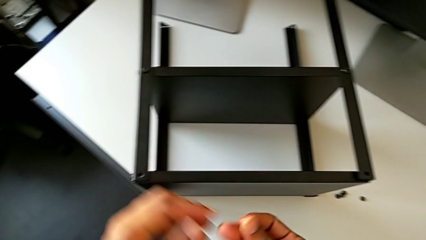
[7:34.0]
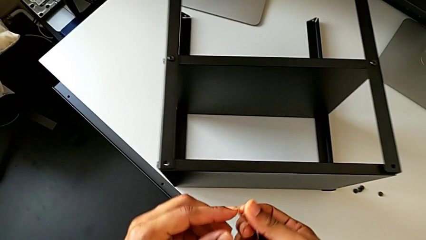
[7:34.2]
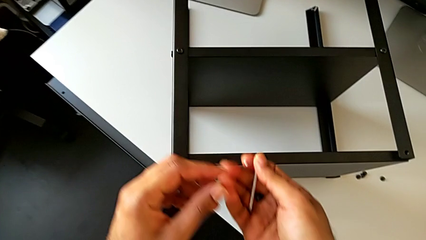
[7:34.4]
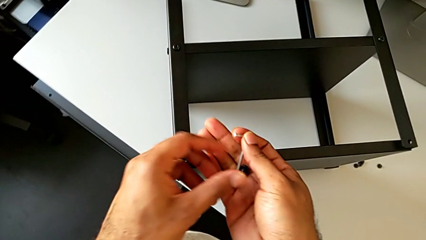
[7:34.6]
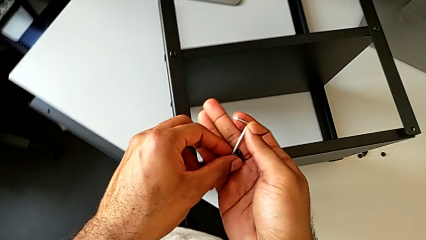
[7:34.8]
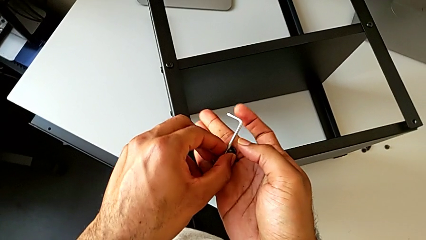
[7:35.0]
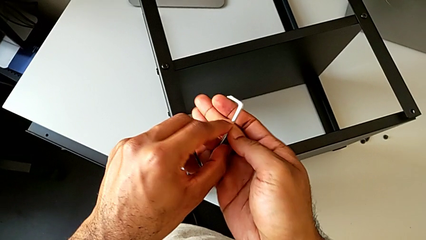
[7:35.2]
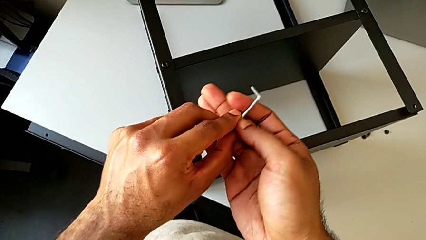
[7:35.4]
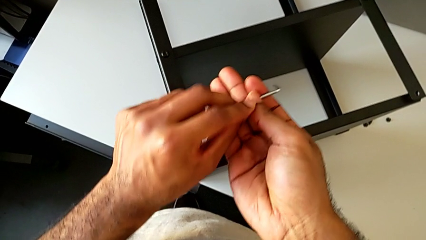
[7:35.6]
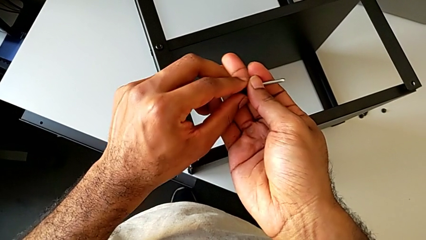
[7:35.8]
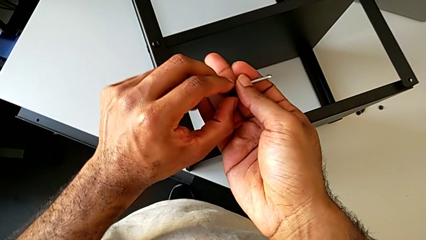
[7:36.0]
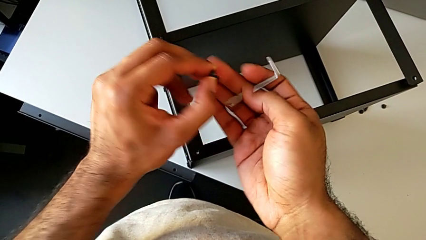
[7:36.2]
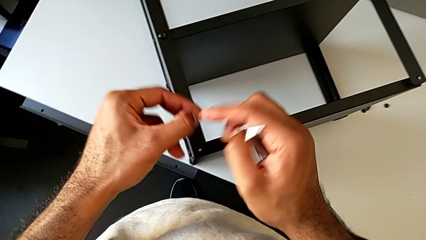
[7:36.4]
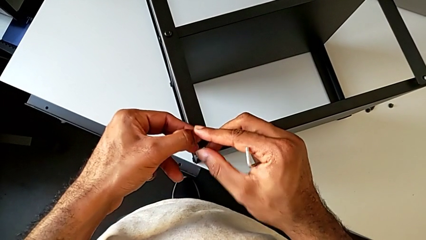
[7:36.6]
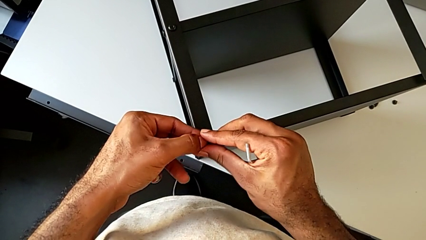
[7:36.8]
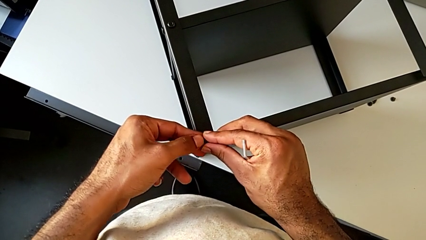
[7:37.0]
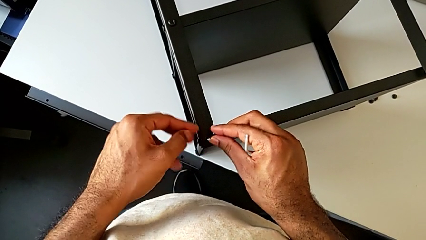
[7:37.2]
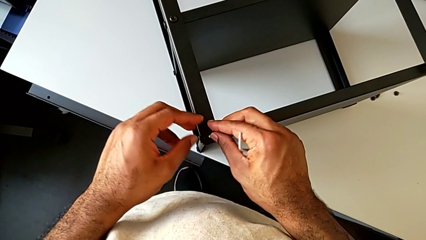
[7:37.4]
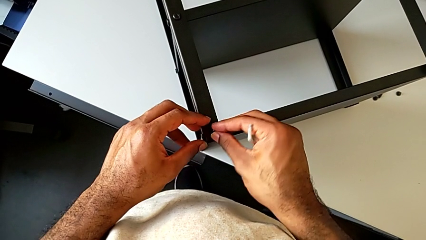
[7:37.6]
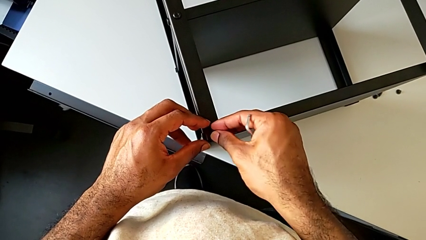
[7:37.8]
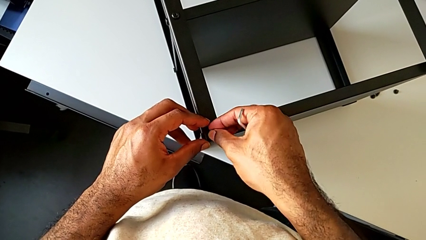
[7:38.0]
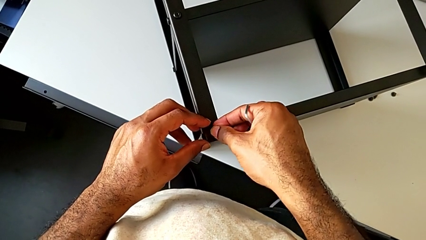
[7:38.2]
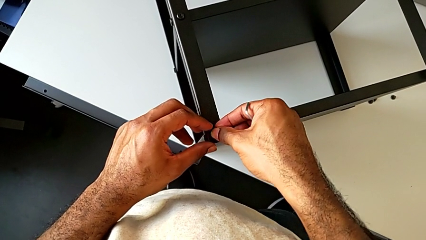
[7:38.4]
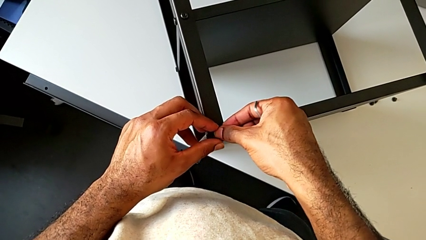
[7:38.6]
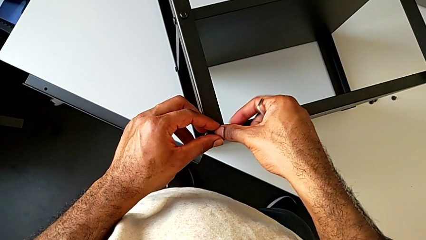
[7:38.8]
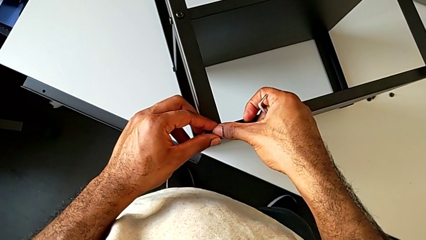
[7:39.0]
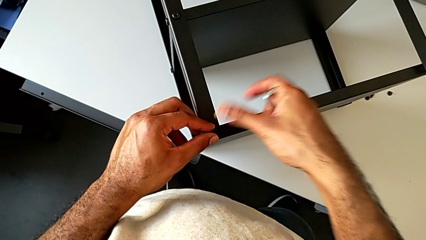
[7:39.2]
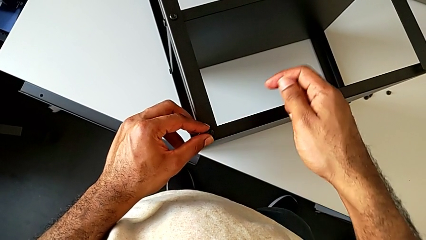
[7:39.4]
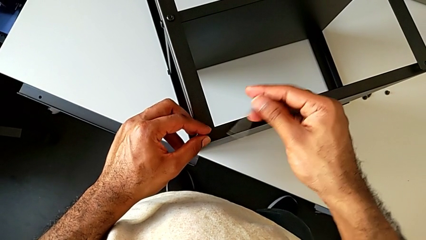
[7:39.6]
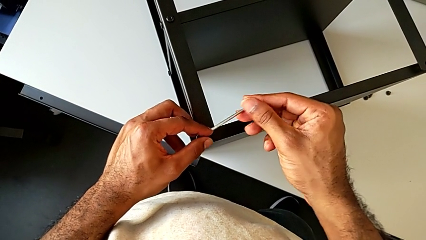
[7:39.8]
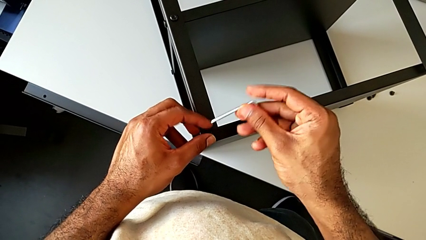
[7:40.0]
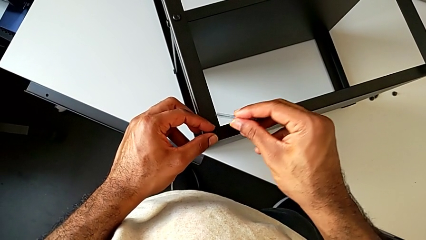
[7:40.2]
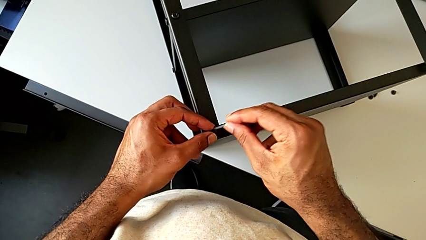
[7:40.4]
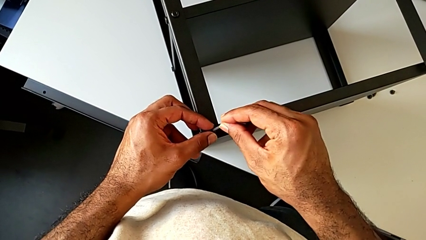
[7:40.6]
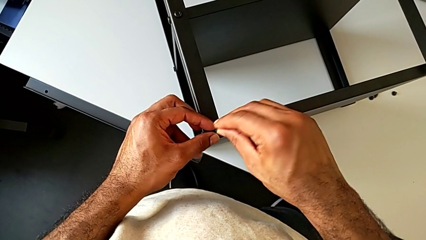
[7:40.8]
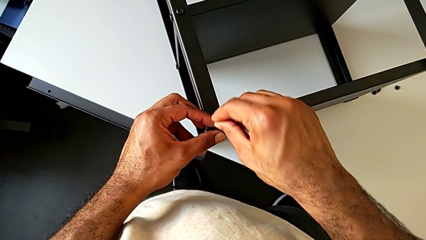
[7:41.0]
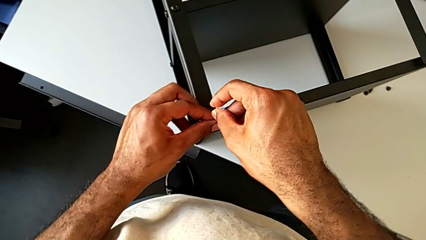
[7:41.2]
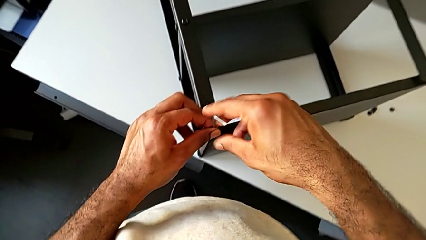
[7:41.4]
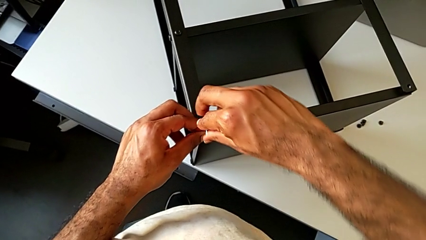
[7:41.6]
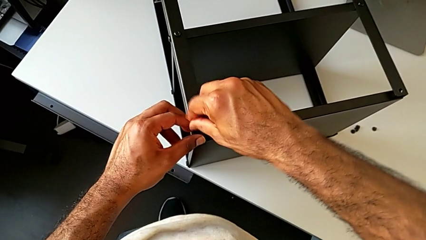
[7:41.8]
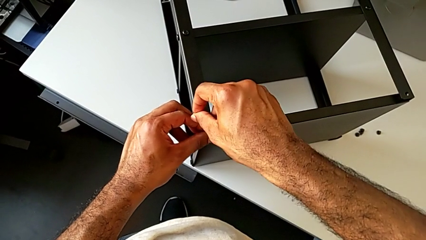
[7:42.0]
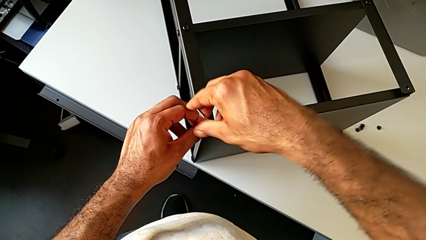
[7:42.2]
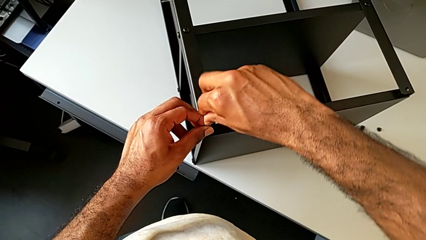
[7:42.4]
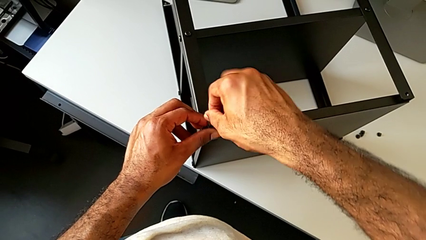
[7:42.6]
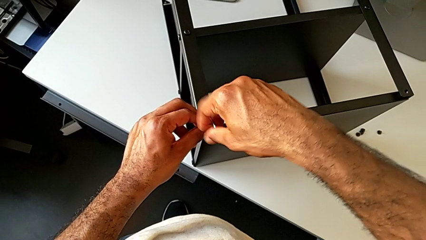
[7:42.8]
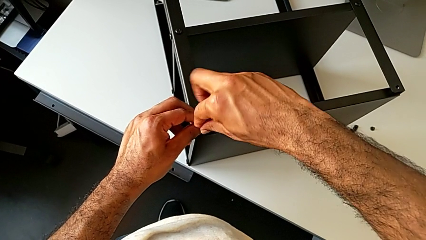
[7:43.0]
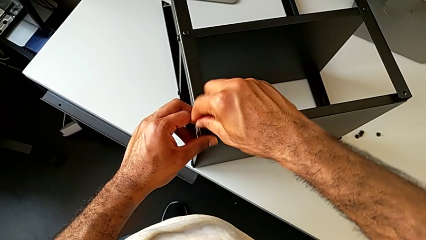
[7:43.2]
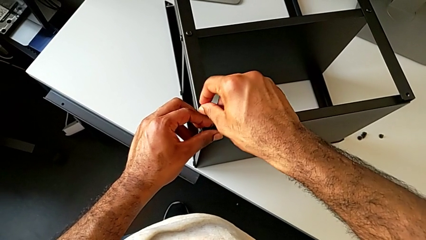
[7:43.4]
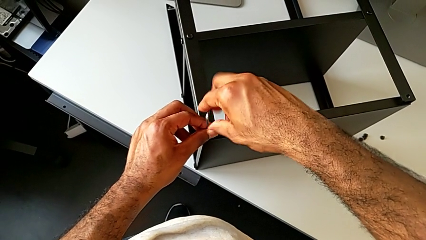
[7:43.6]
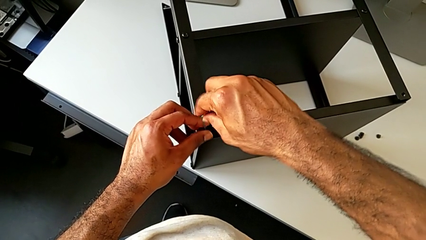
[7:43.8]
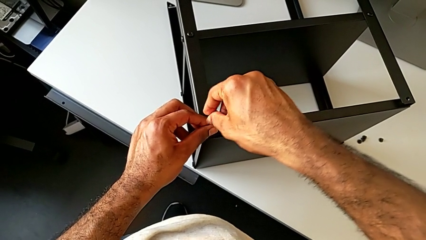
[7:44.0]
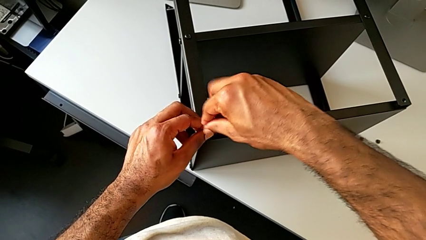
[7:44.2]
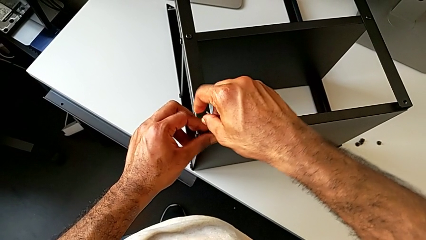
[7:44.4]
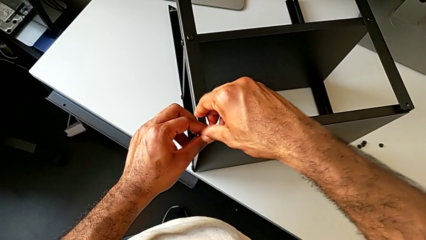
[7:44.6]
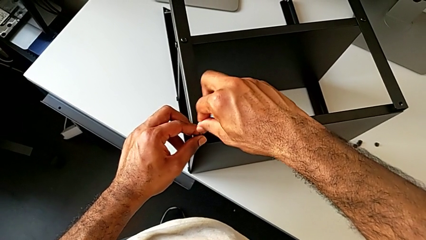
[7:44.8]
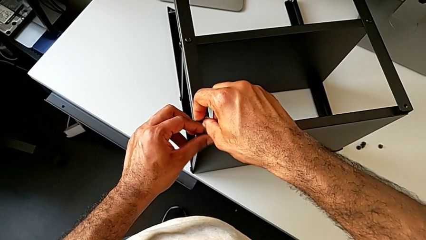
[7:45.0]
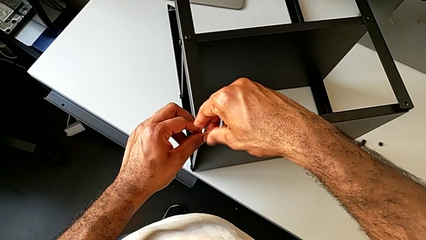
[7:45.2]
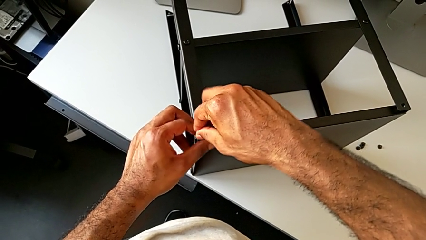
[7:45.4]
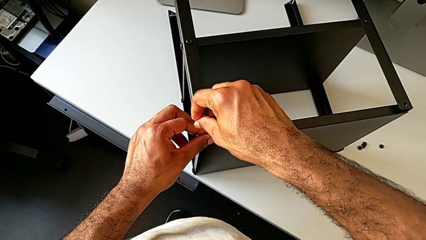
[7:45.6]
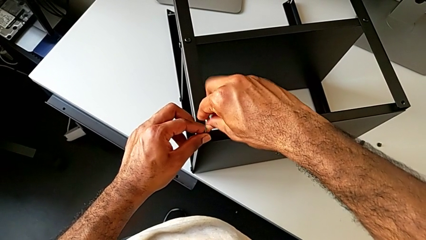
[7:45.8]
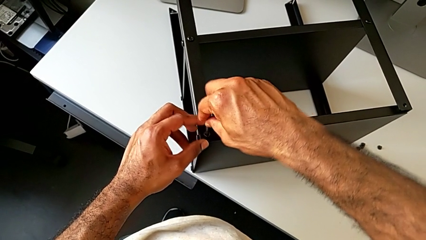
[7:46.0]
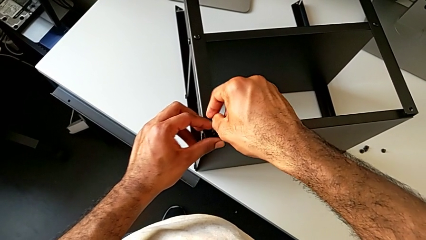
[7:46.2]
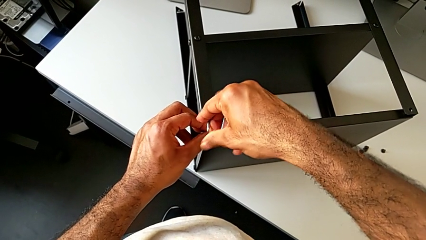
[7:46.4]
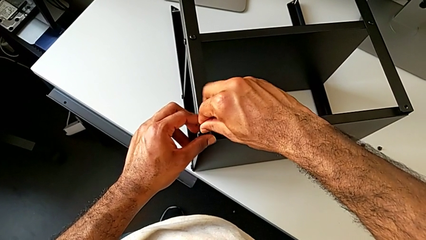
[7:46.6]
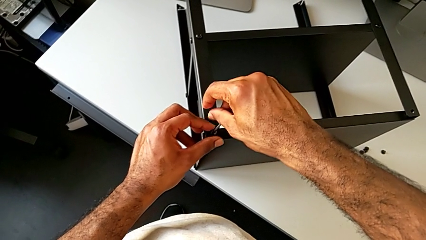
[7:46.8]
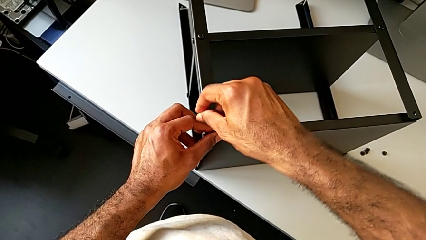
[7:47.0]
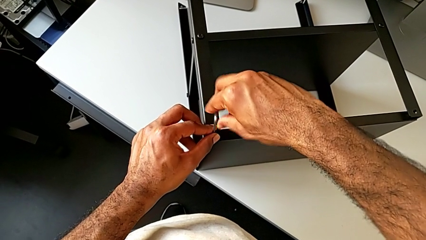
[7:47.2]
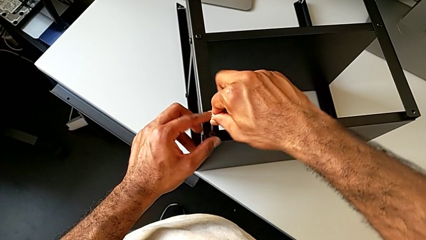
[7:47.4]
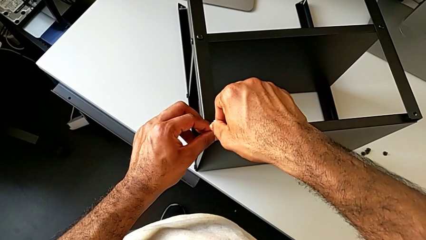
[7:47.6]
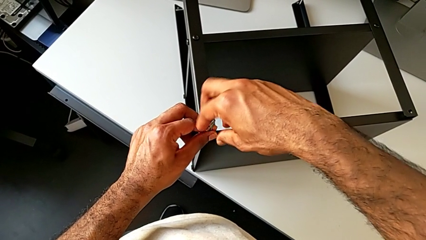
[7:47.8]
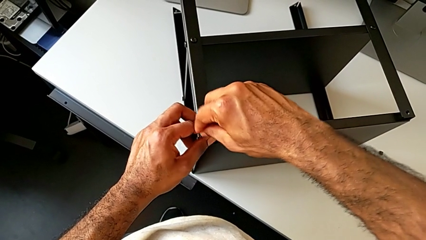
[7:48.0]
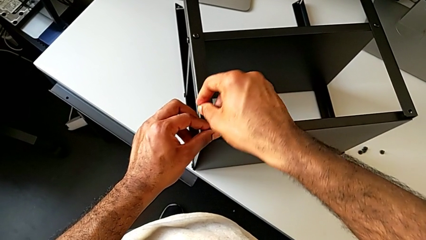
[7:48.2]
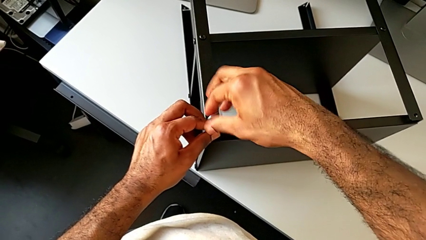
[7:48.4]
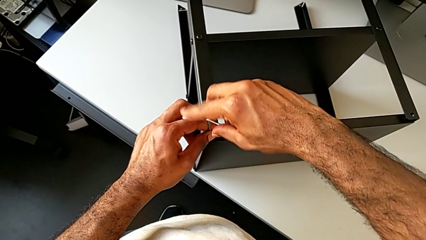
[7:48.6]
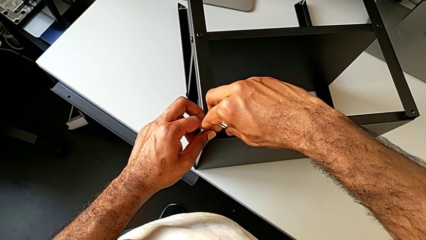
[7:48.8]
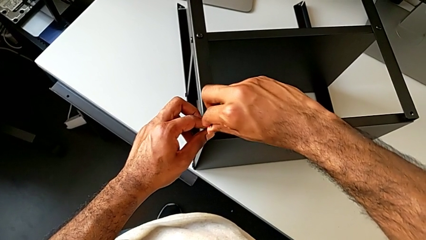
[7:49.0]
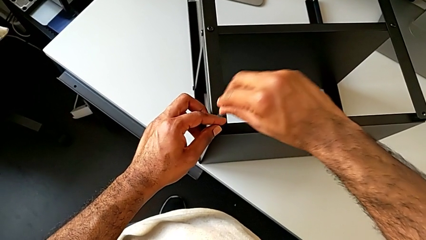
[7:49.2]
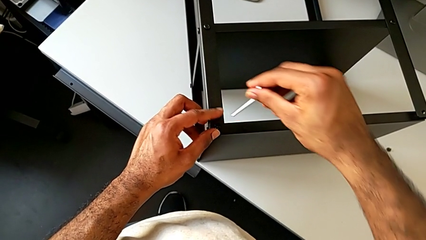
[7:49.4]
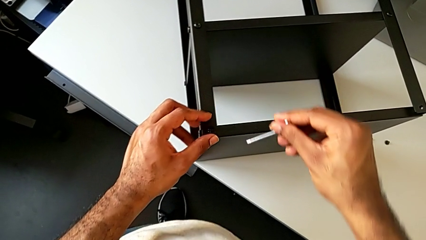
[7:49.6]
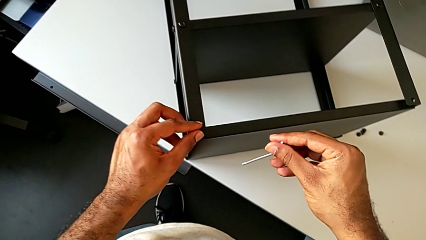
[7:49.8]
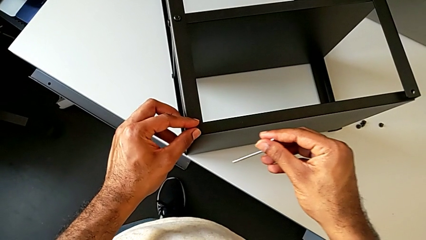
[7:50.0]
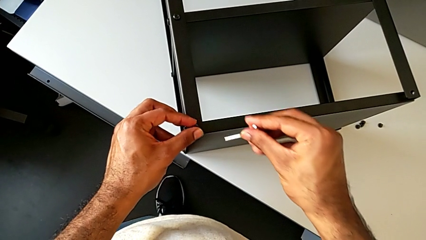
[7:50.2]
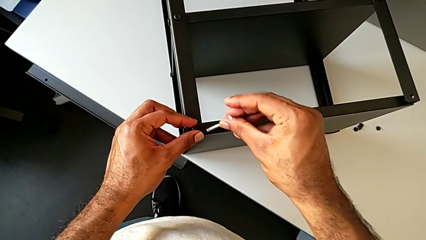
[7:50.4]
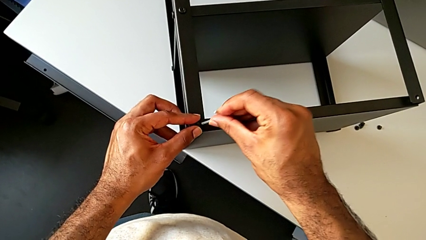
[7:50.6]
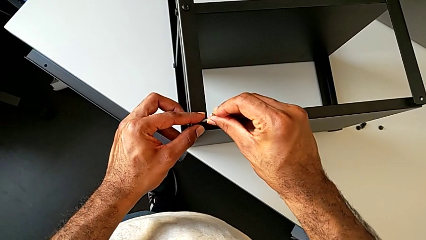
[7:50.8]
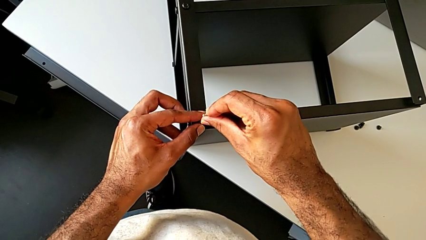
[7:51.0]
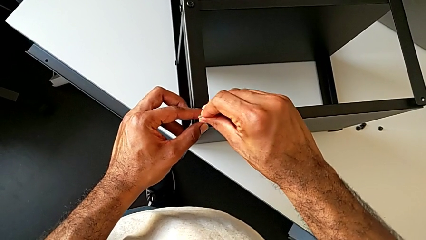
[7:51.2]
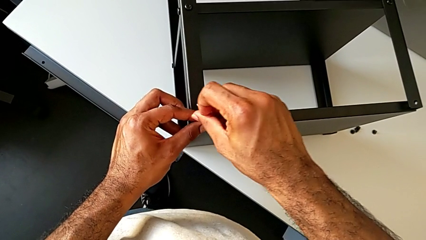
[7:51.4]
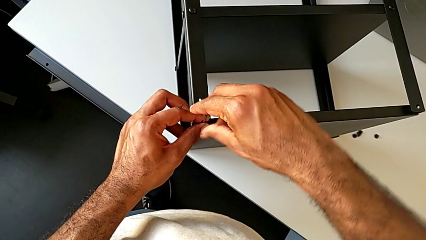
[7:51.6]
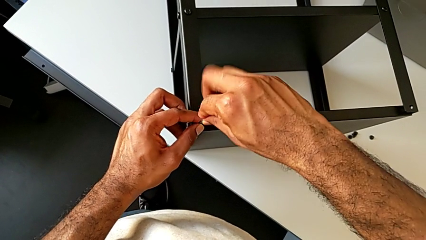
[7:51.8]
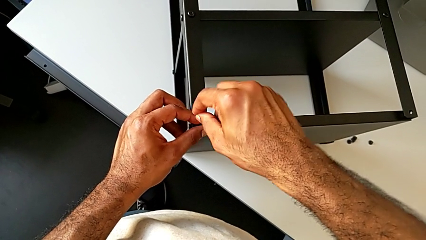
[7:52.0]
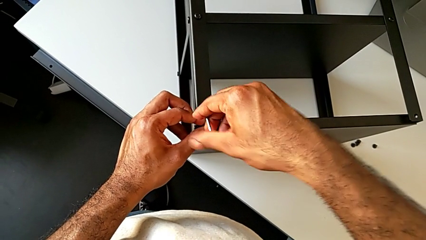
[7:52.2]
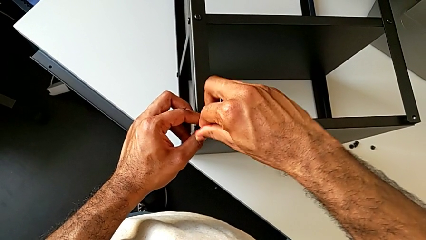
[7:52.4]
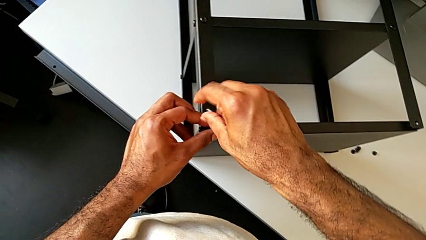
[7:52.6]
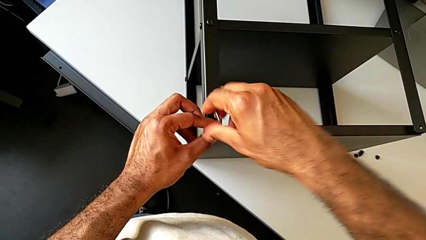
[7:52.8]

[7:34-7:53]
The camera wearer is screwing the second leg to the top tray. They grab the hex socket head, insert it, insert the Allen wrench and begin to screw the hex socket head.
